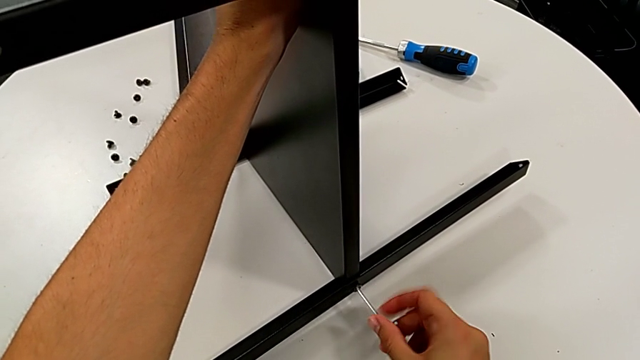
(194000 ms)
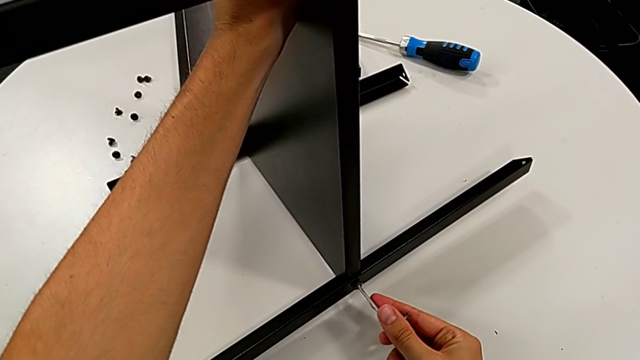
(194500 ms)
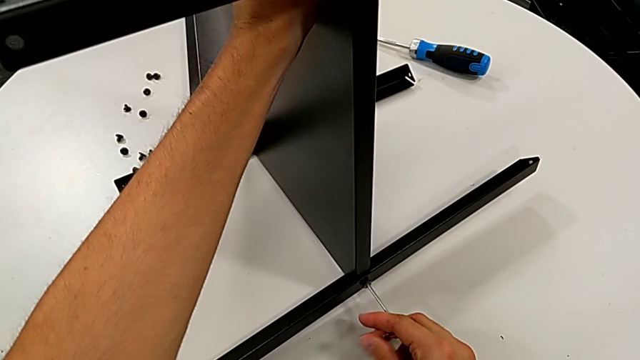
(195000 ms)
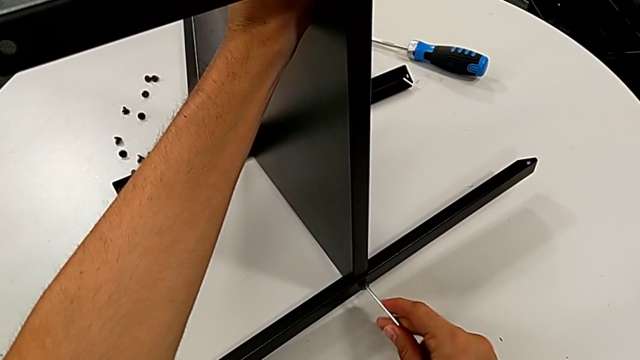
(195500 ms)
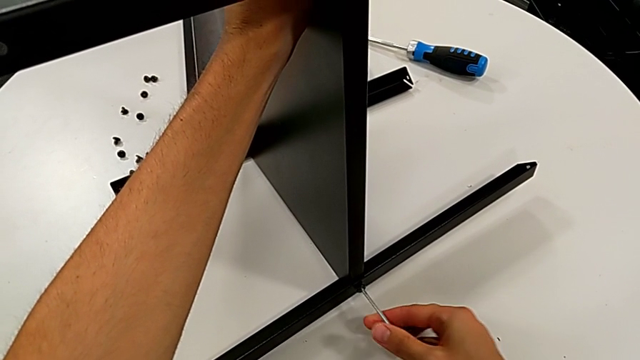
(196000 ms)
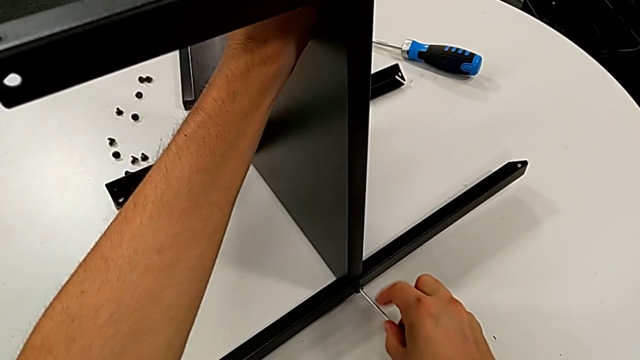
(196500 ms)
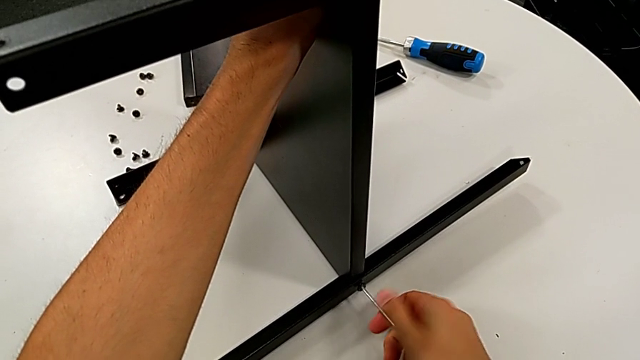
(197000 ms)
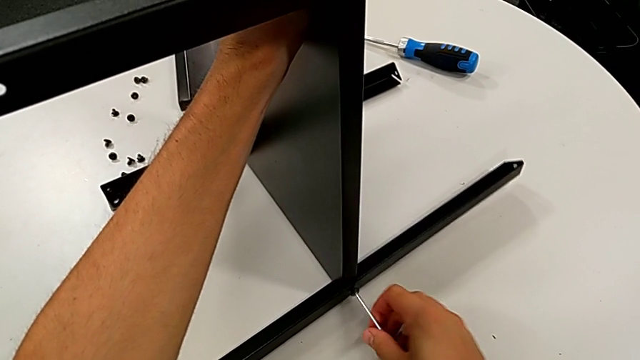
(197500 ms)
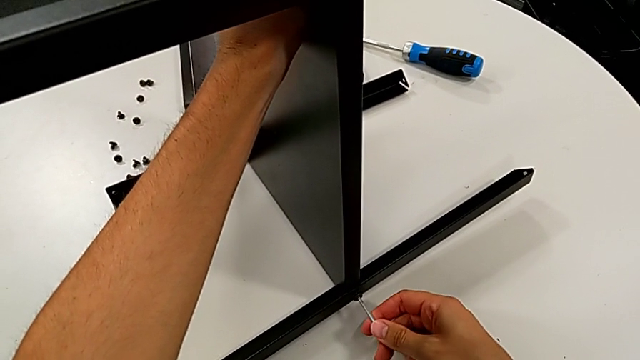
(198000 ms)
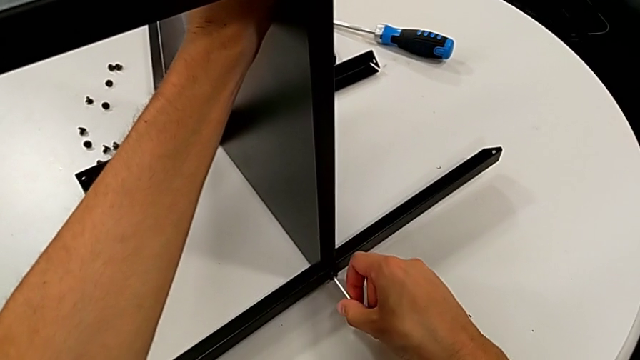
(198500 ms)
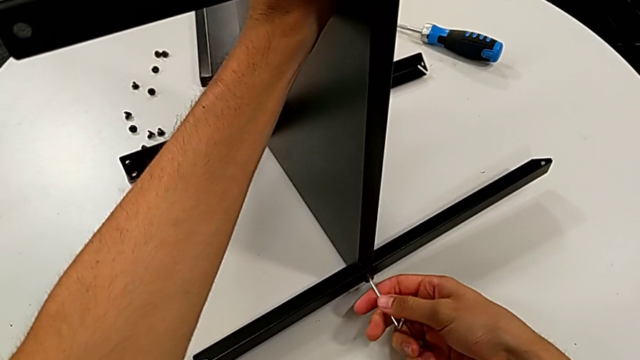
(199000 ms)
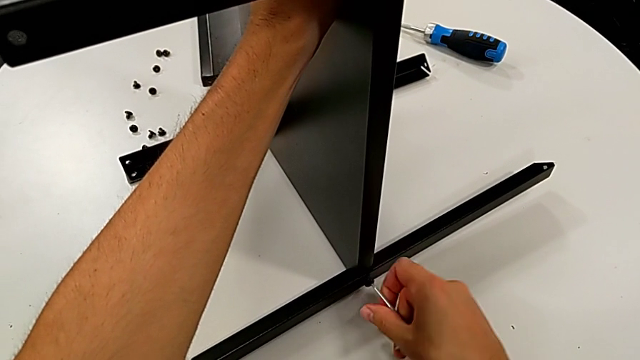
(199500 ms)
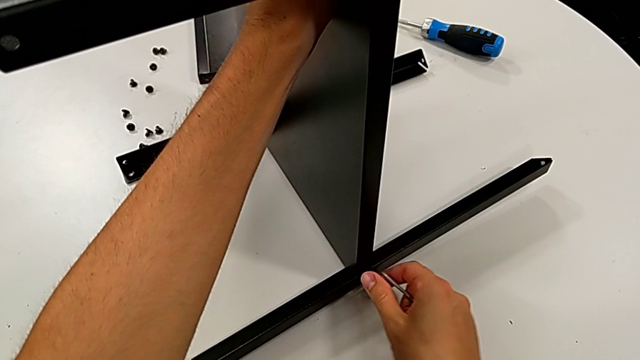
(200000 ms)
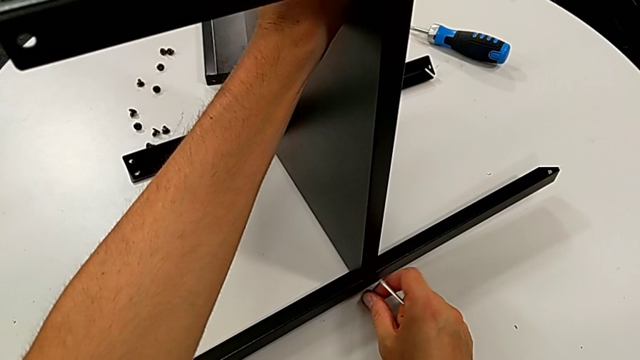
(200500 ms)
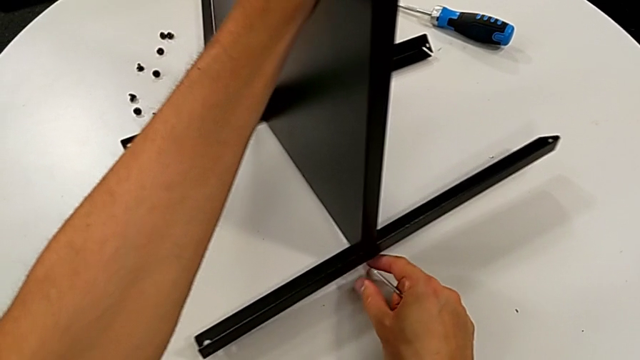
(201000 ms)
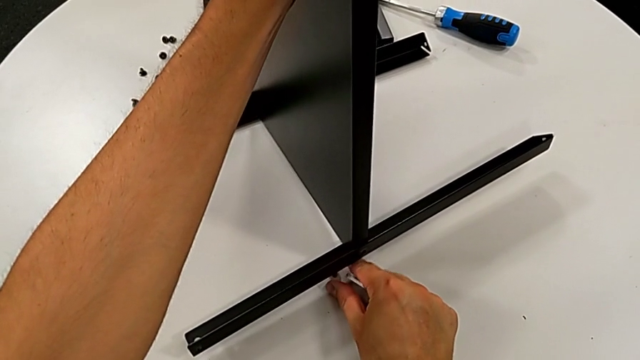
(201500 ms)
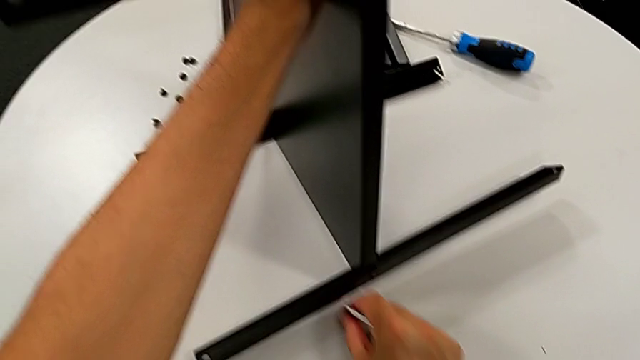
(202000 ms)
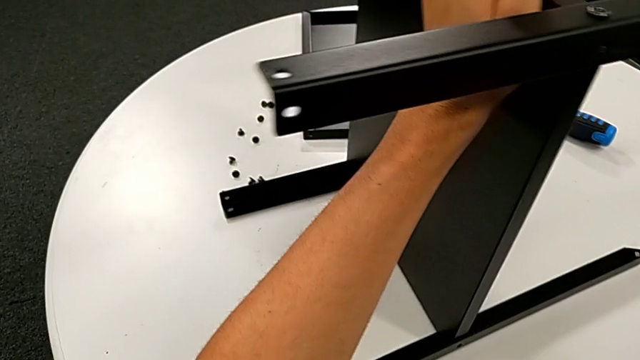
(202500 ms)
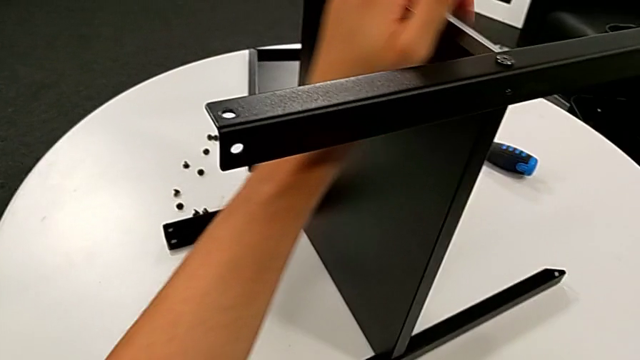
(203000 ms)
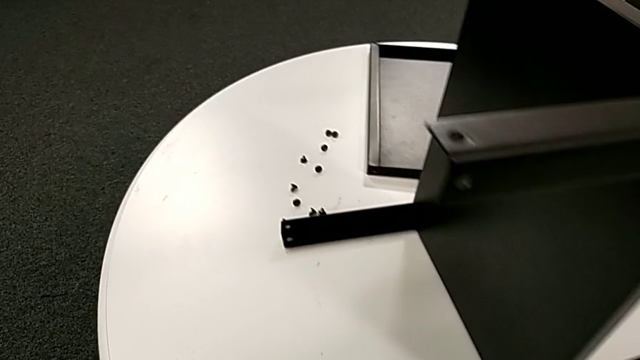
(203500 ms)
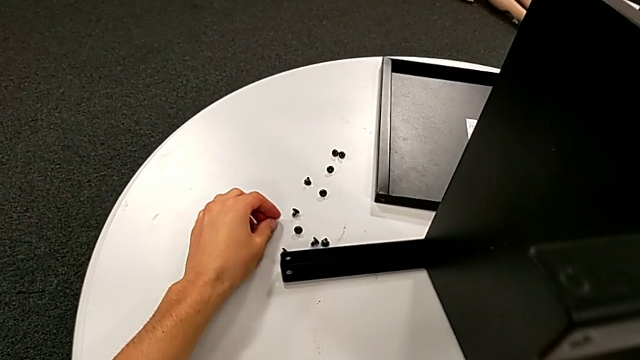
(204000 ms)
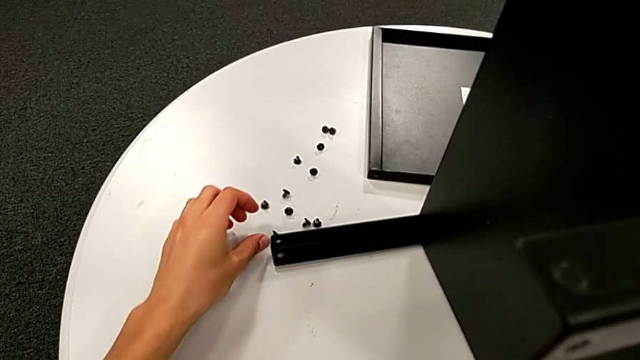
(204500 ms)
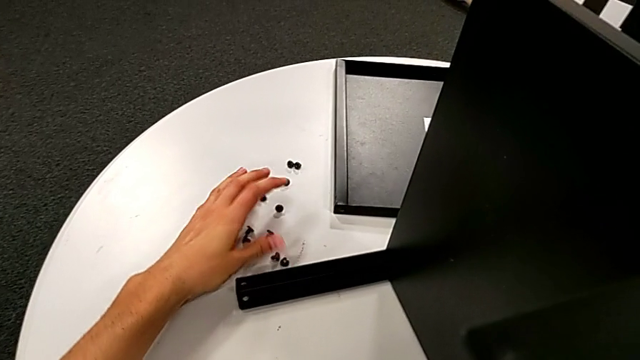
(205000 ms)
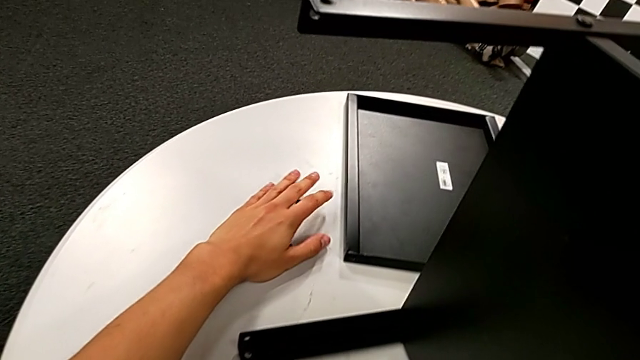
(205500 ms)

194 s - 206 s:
The camera wearer is disassembling the middle shelf. They keep unscrewing the hex socket head, withdraw the Allen wrench, wrongly drop the hex socket head, grab it, place it and grab it.

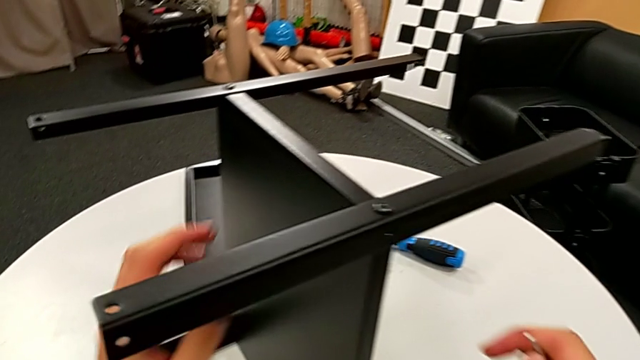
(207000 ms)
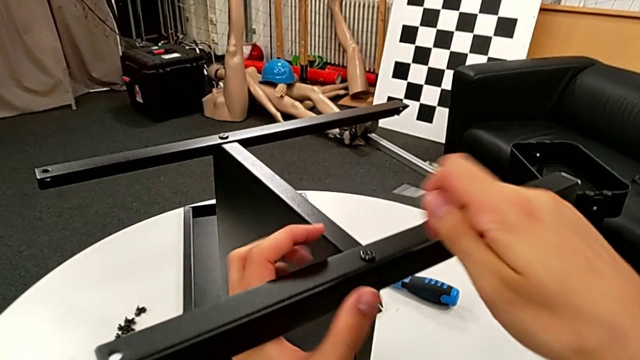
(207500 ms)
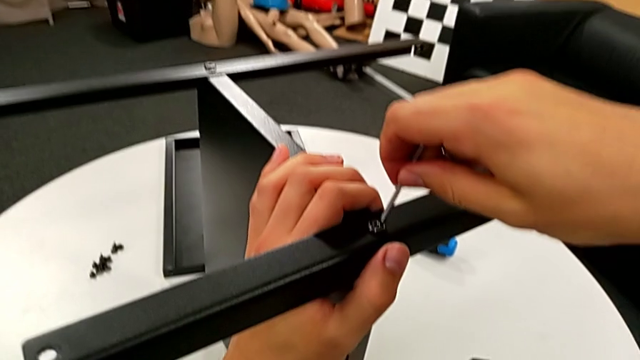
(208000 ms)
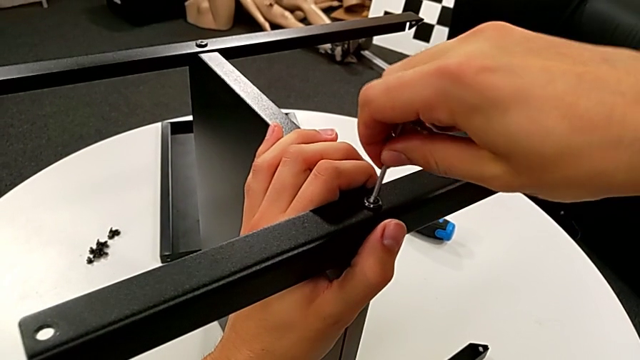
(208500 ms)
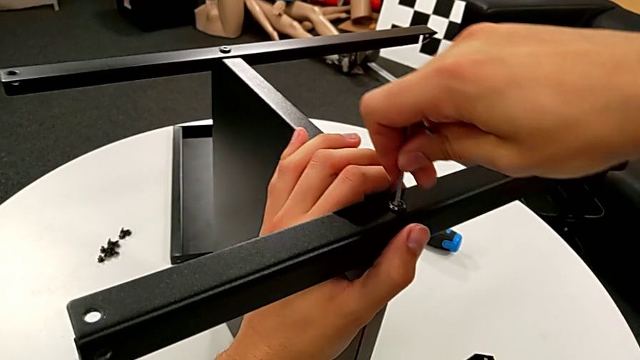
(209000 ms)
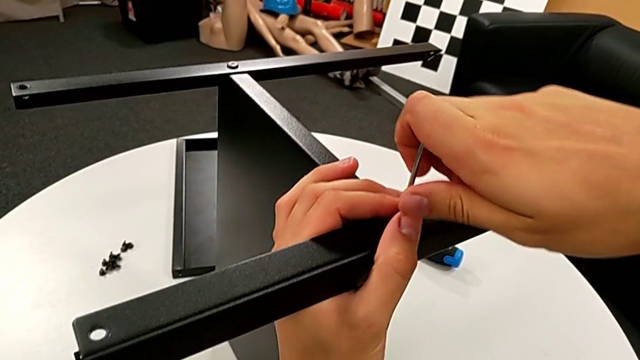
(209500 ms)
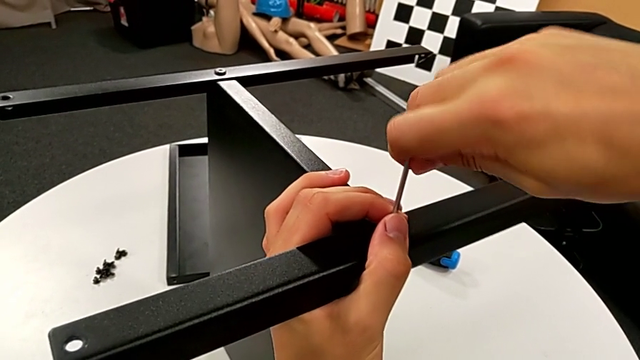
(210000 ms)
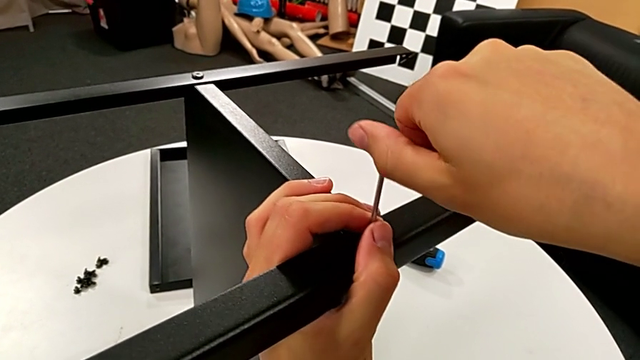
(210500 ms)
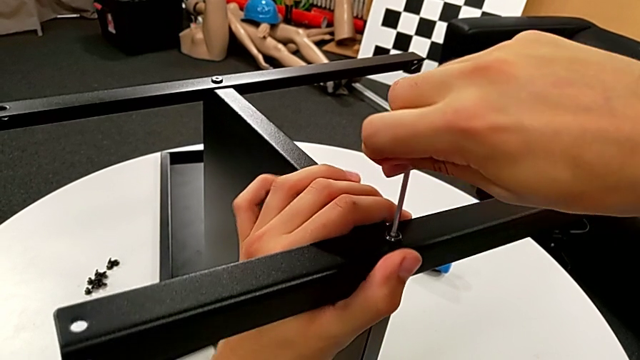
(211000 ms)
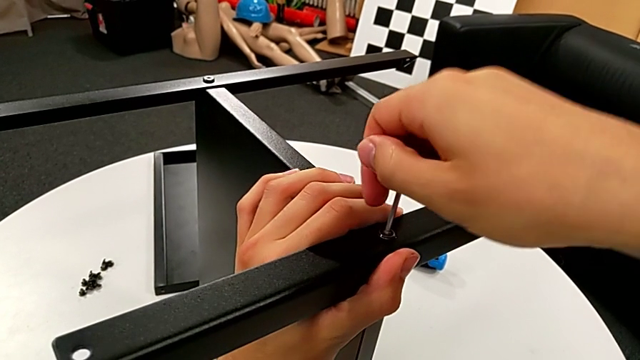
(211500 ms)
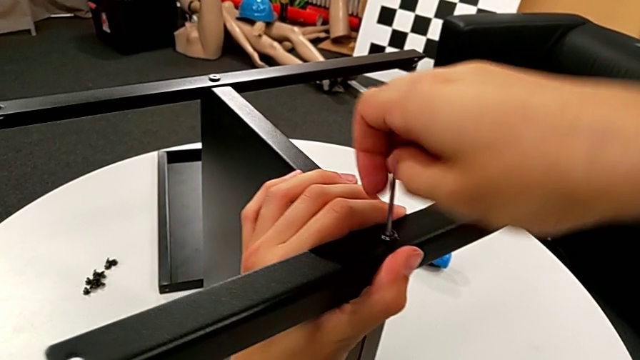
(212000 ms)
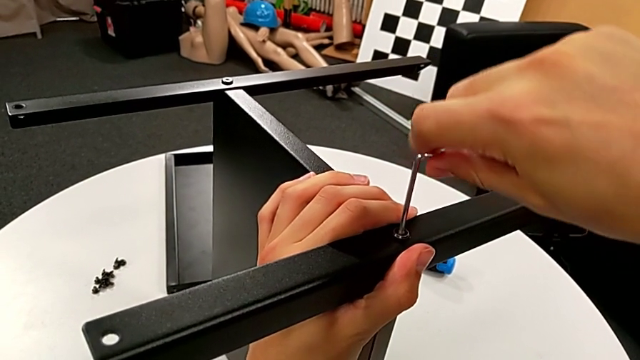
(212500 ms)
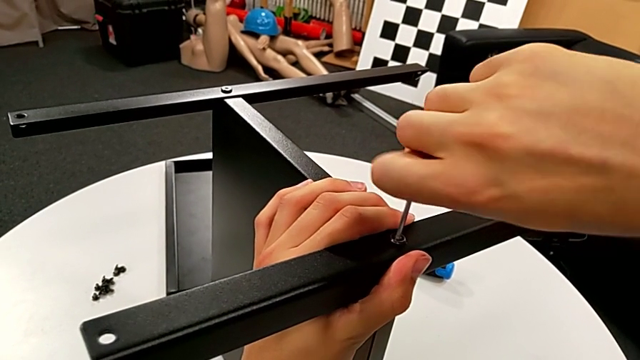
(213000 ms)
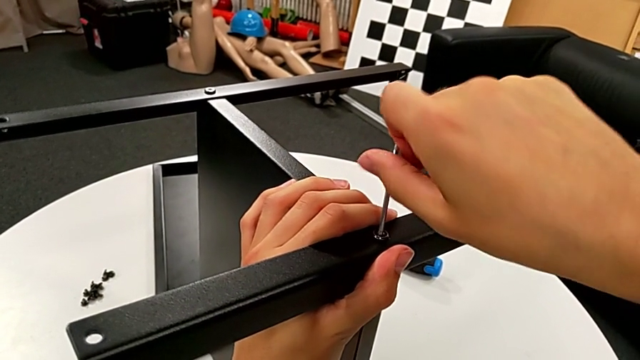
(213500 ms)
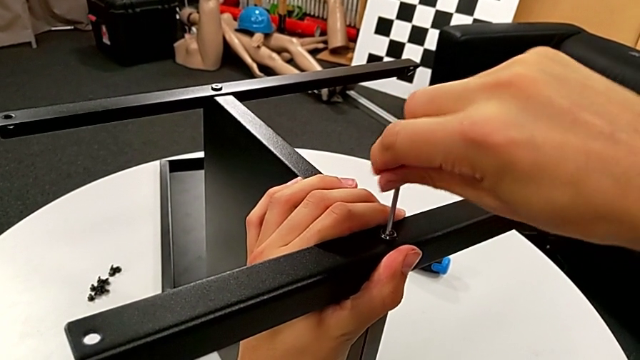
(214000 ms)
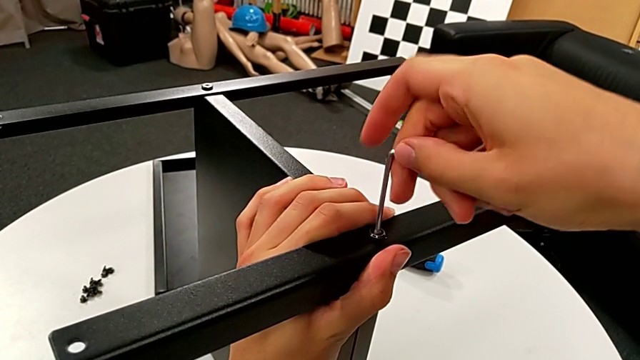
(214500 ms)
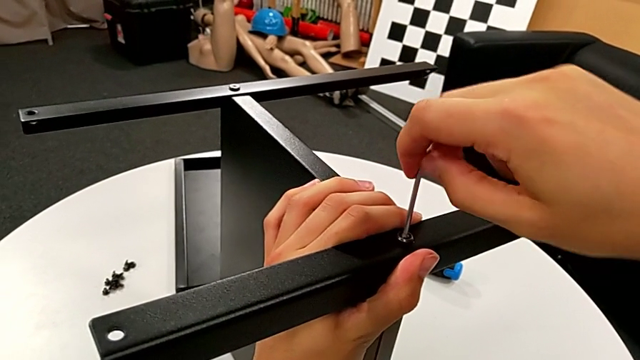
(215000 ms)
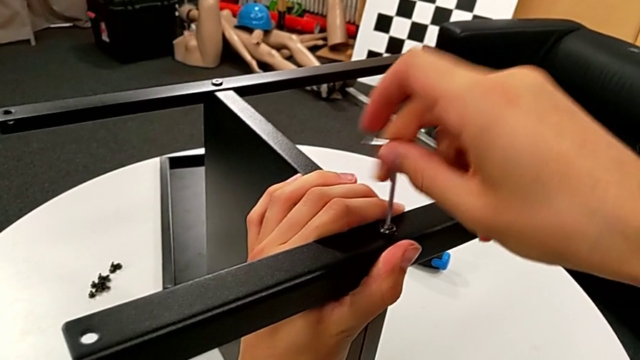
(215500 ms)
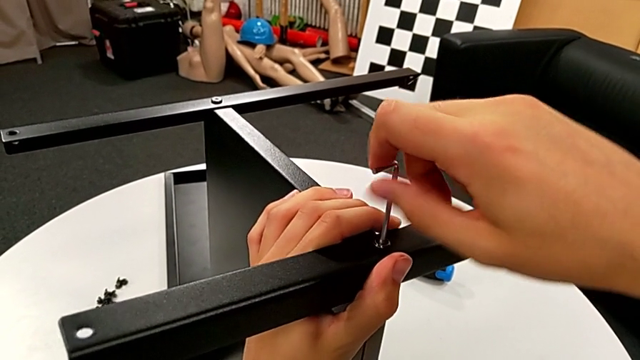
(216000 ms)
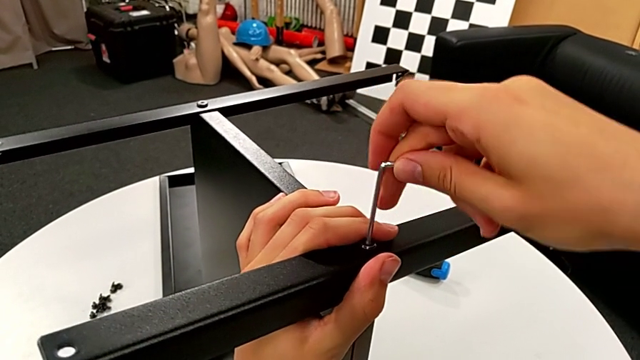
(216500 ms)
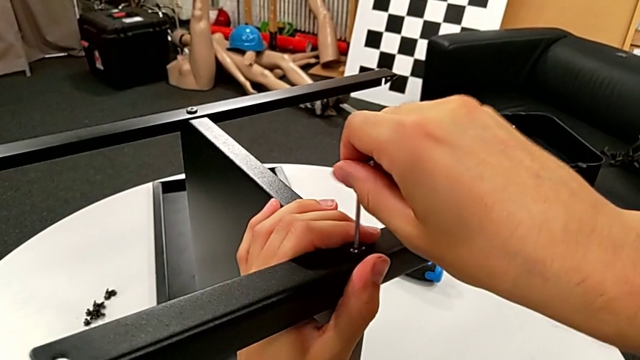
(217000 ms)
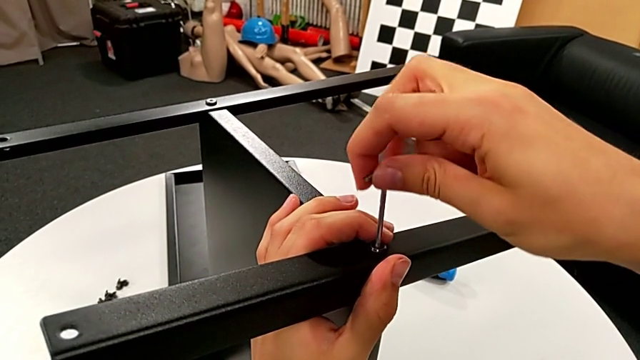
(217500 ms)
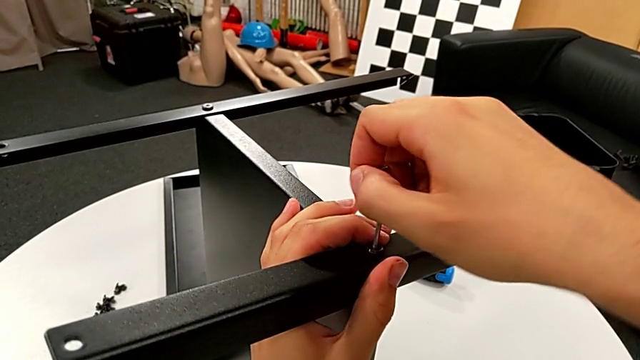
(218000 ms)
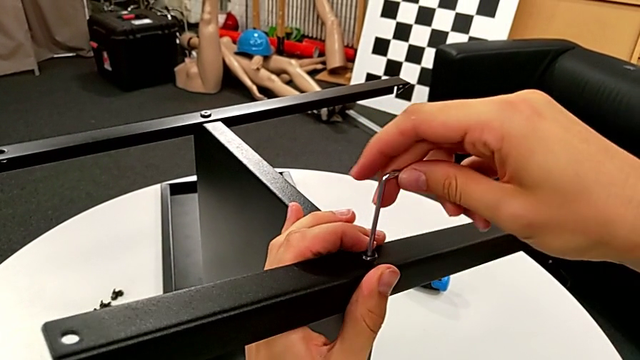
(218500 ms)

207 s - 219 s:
The camera wearer is disassembling the first leg. They insert the Allen wrench and begin to unscrew the hex socket head.
